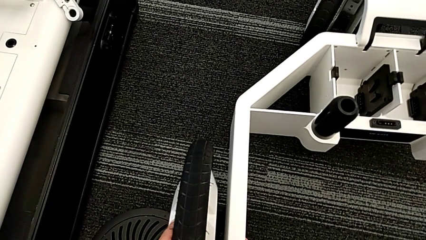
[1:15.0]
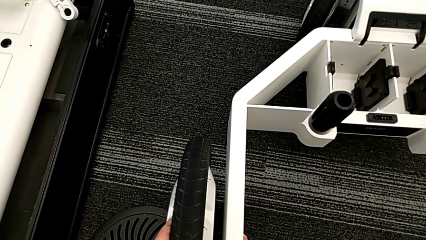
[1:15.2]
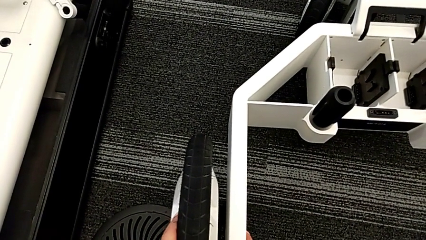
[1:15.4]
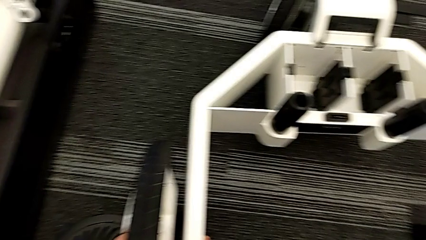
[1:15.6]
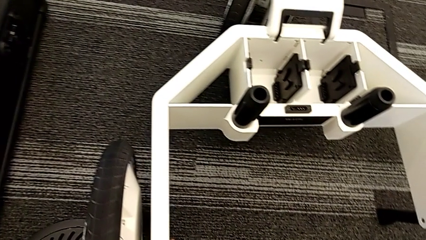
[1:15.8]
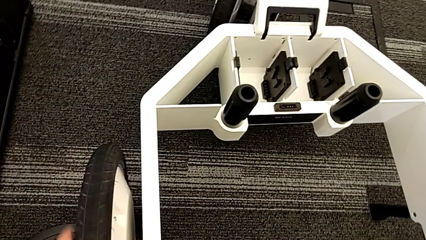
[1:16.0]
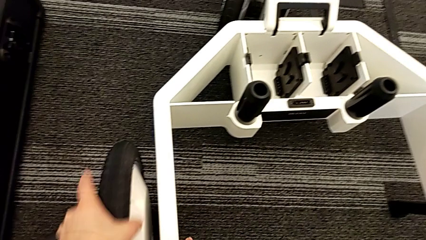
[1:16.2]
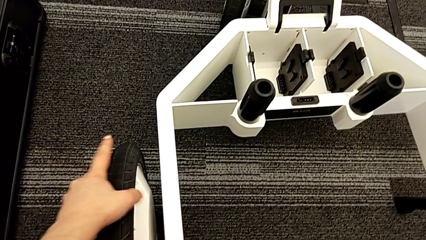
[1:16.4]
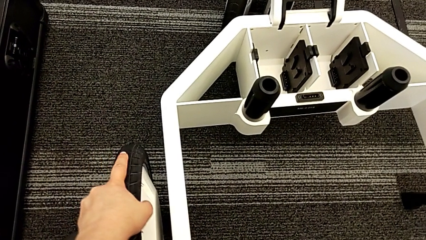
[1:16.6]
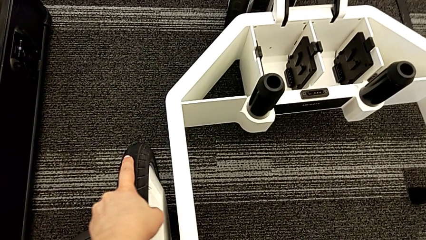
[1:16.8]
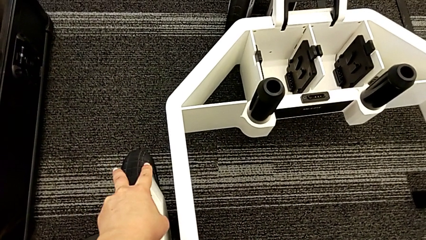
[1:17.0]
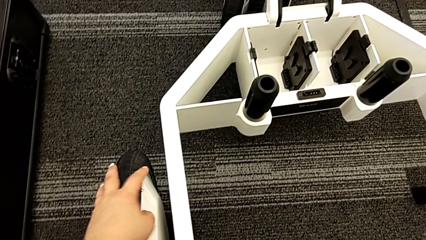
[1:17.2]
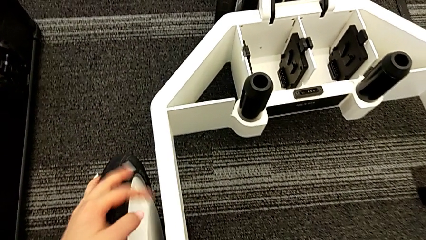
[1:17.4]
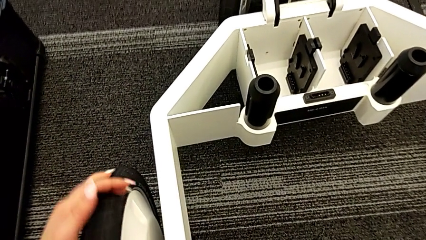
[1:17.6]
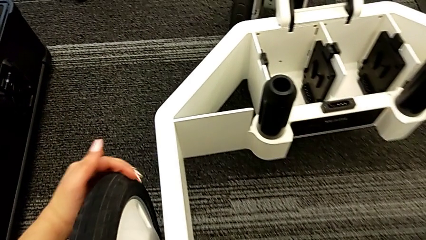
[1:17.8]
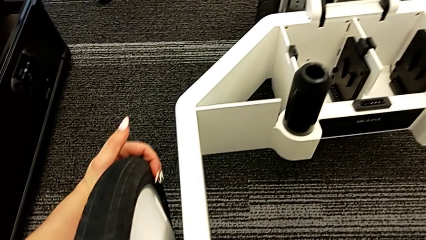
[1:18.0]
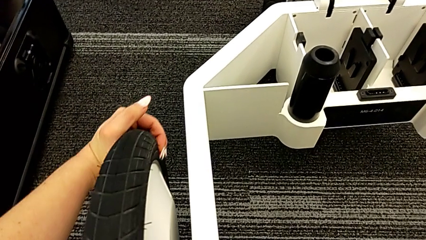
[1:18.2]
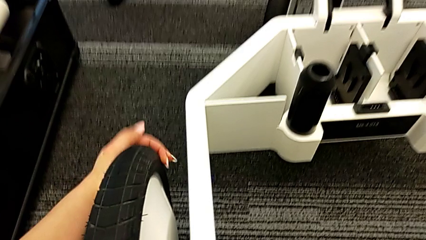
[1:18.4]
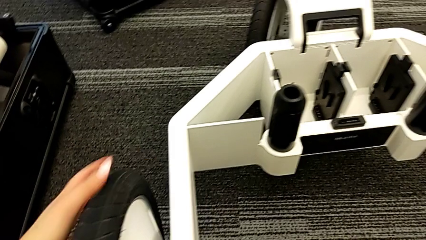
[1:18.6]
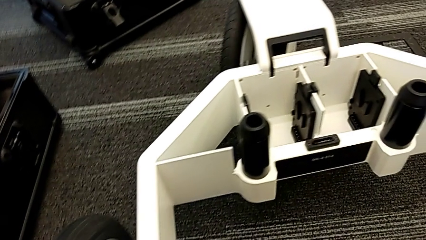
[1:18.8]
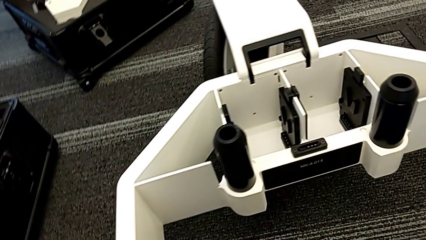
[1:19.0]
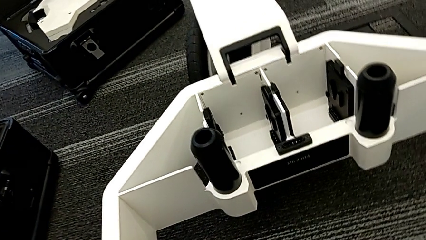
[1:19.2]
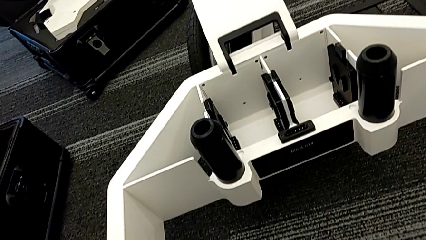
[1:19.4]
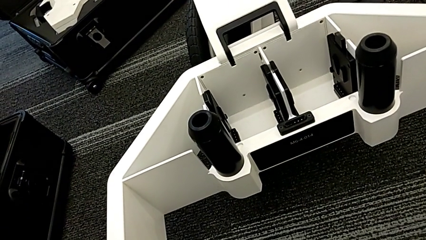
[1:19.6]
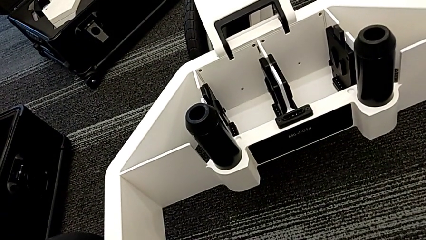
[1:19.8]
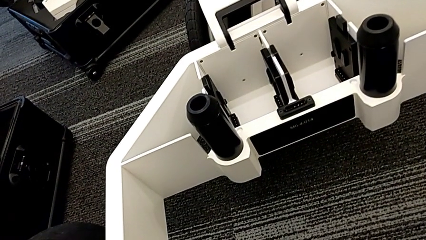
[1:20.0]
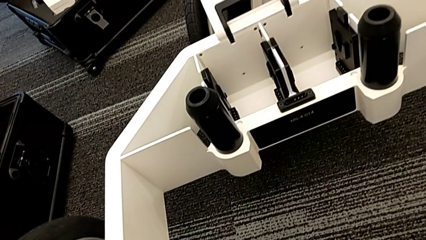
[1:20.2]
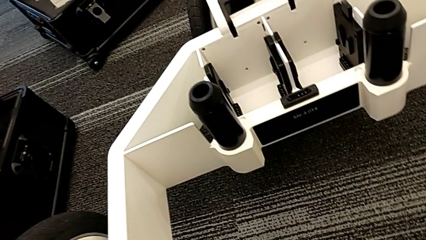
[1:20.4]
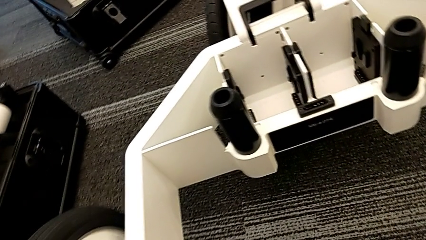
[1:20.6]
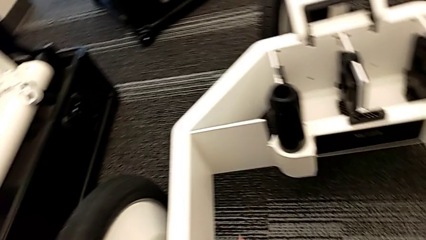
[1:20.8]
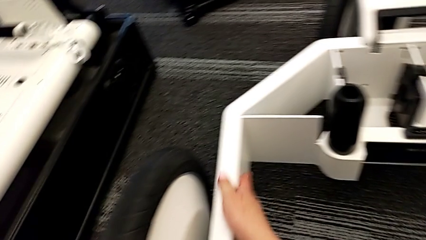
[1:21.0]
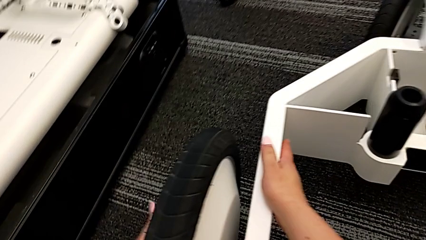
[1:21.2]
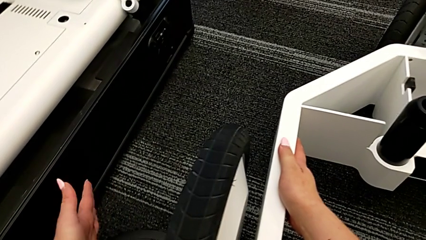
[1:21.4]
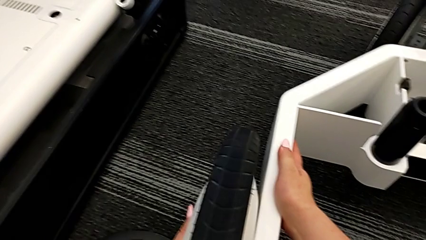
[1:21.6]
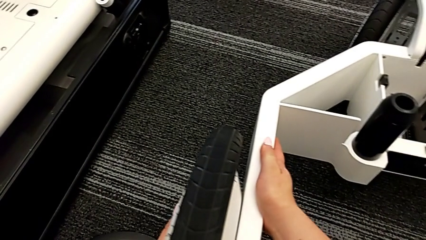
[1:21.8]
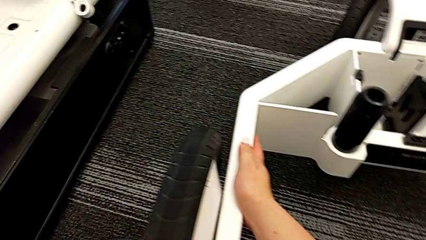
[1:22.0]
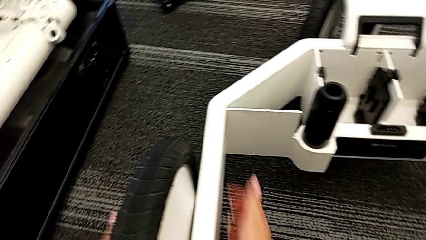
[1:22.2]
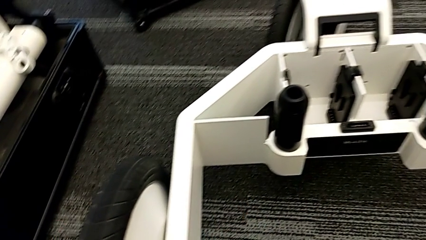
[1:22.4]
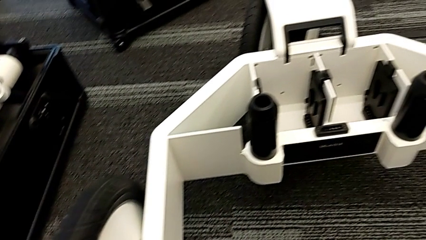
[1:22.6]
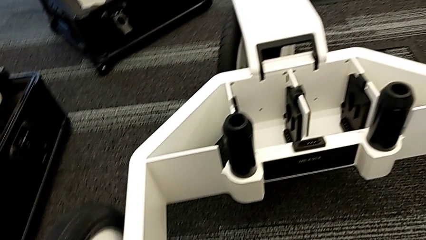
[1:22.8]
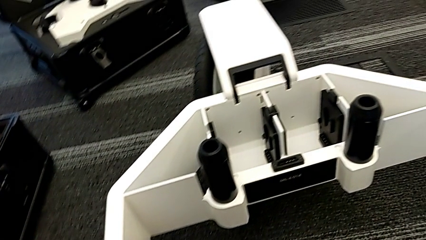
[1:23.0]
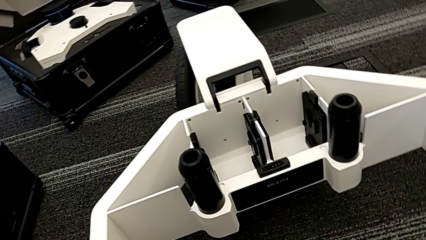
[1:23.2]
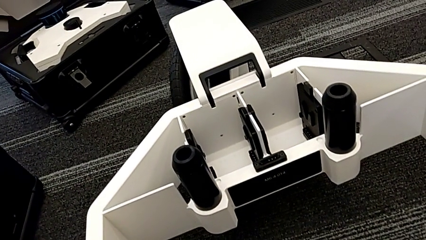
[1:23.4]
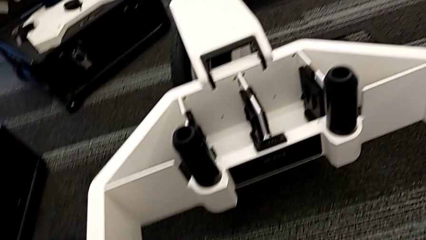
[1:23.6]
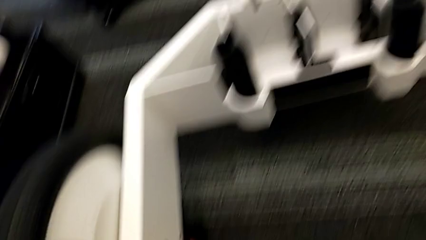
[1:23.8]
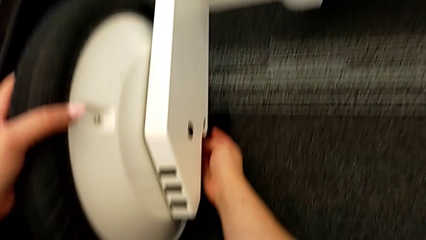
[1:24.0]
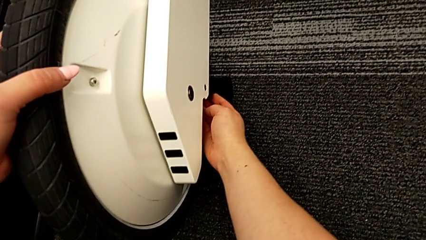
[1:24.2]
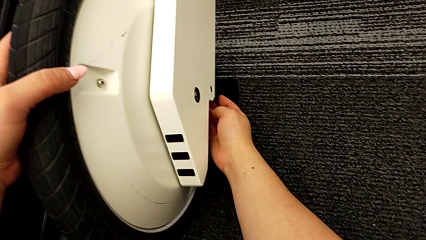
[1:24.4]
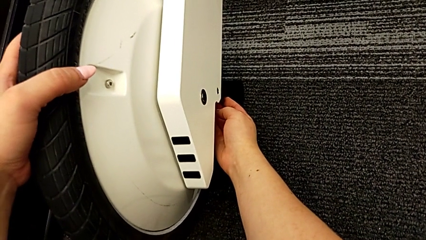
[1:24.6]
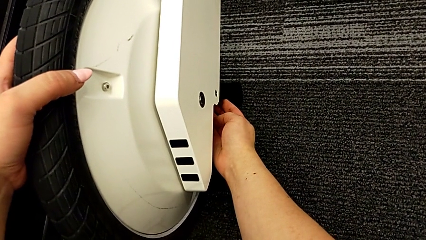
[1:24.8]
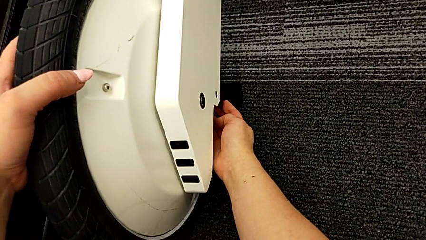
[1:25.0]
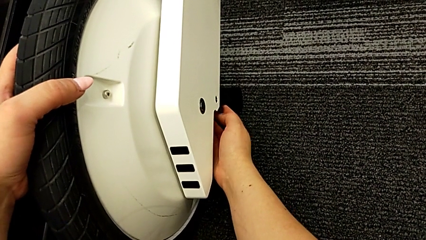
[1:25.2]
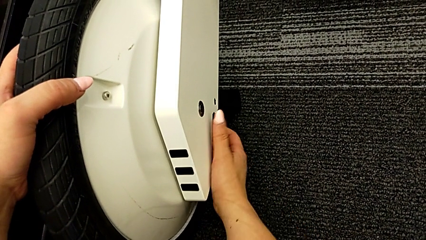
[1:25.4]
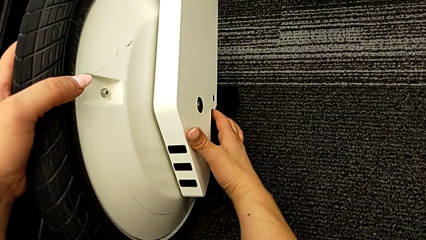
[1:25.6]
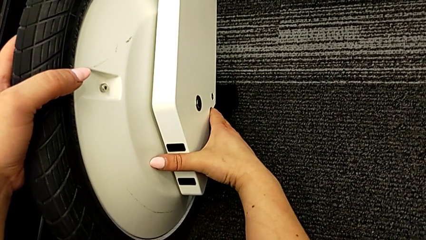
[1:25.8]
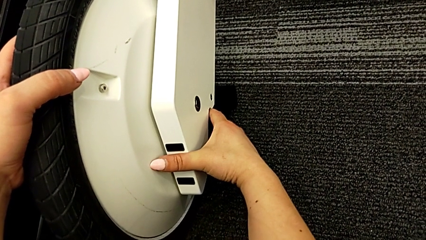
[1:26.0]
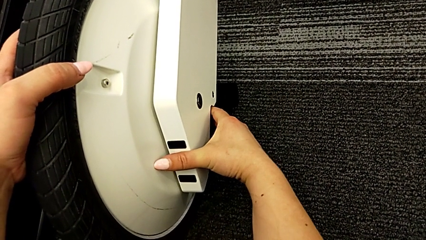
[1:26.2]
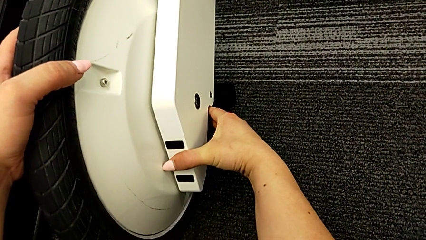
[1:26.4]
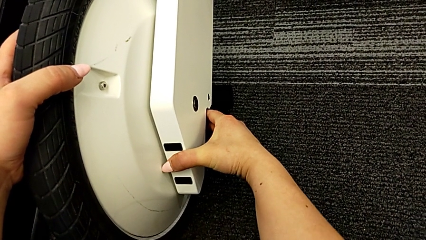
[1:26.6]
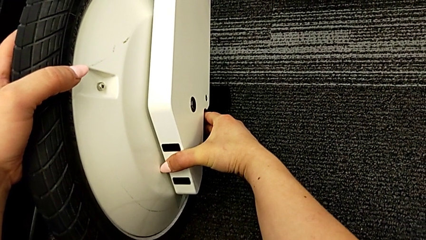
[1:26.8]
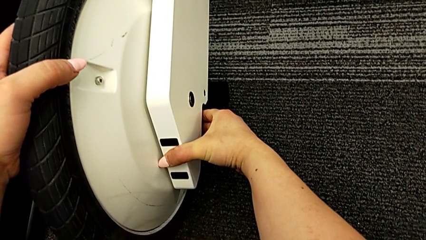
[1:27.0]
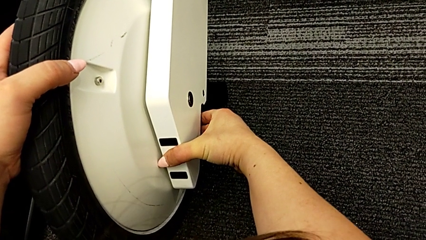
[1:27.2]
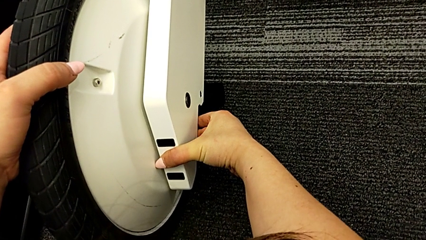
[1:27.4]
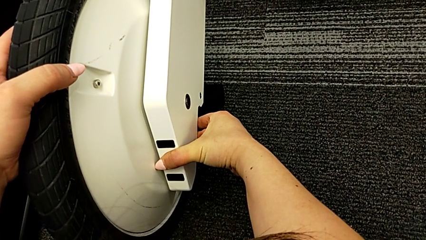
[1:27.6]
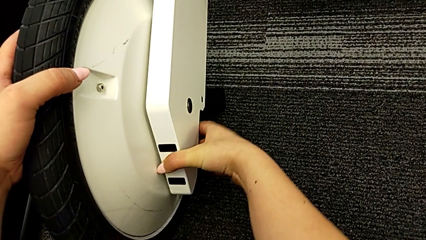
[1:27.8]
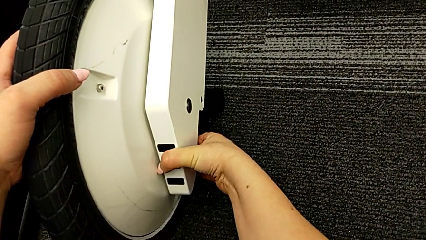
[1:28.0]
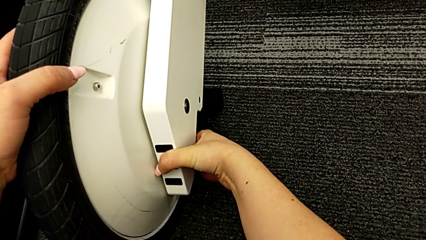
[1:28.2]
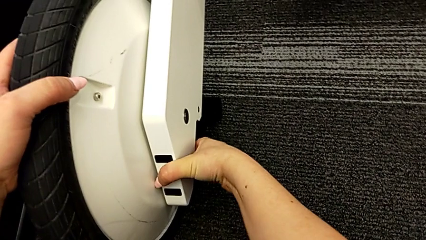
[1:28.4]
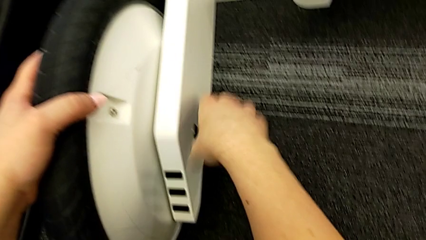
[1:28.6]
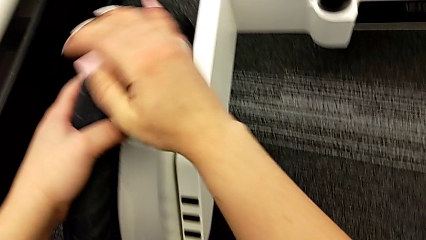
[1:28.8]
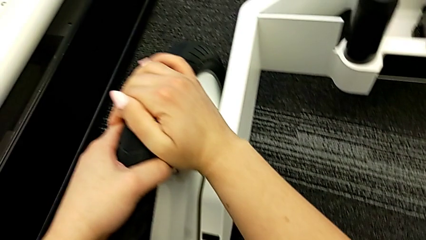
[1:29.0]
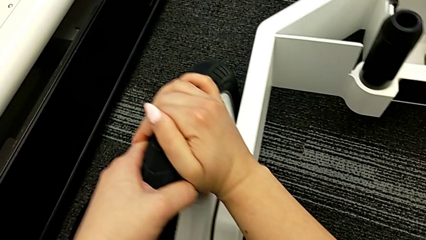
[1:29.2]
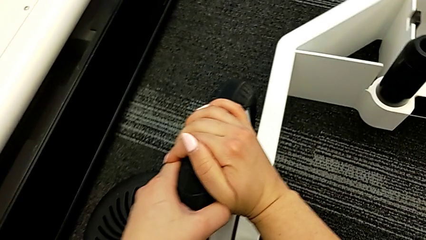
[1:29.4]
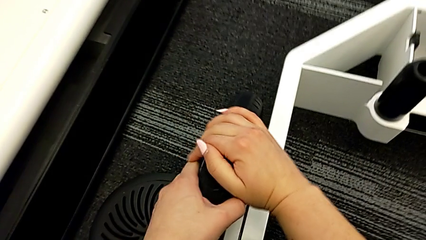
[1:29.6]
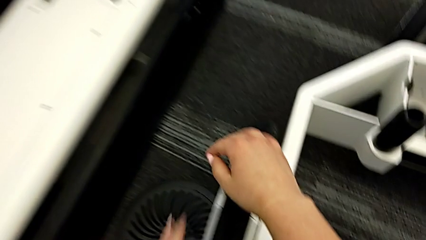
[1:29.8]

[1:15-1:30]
The camera wearer is attaching the second wheel to the wheel unit. They keep assembling the second wheel and pull the lever.

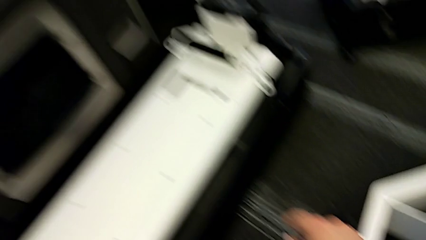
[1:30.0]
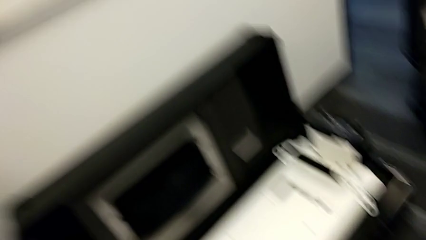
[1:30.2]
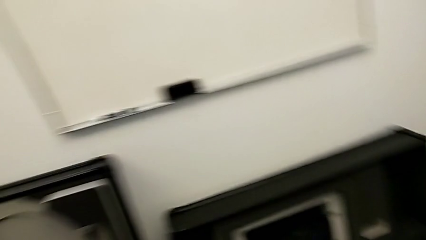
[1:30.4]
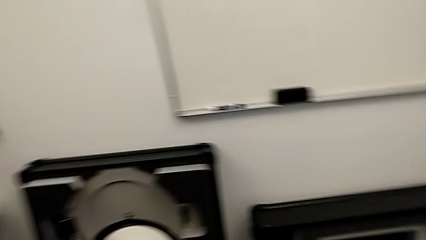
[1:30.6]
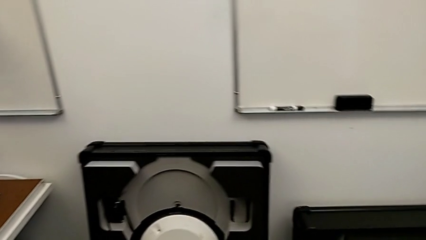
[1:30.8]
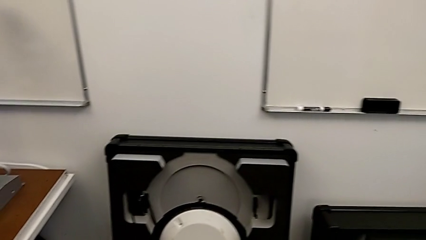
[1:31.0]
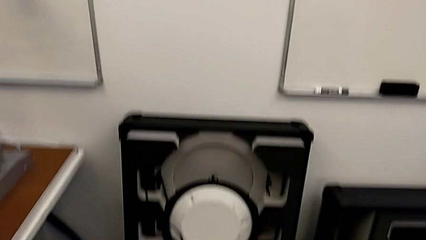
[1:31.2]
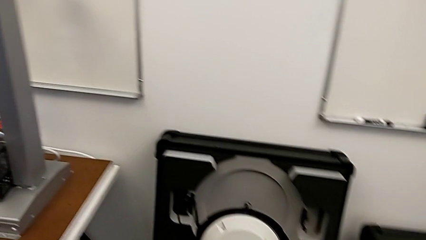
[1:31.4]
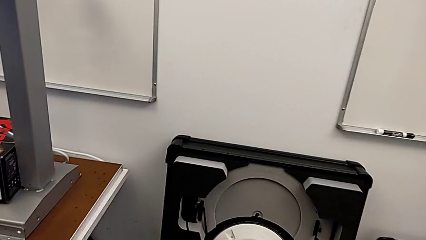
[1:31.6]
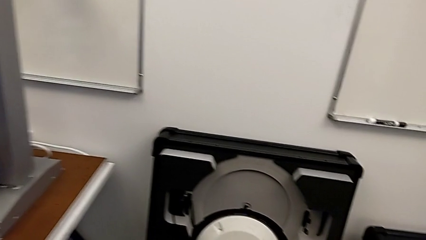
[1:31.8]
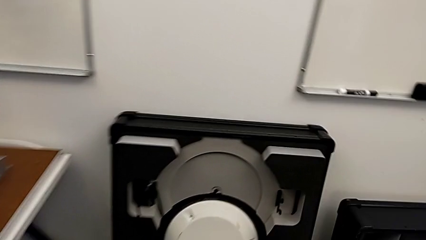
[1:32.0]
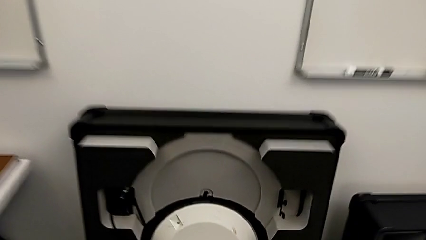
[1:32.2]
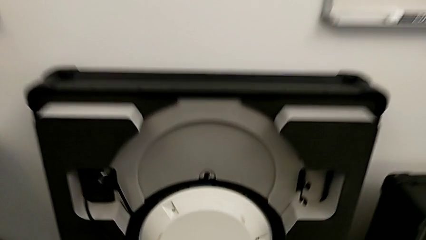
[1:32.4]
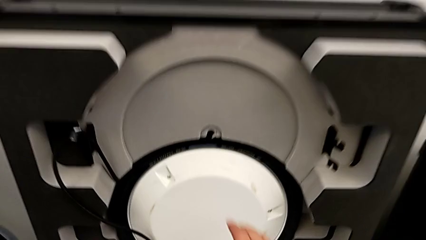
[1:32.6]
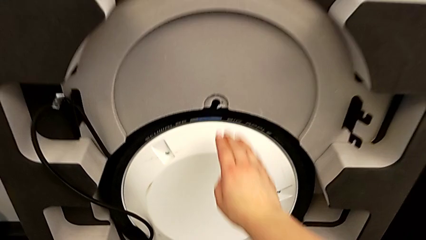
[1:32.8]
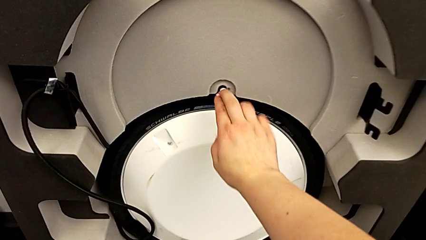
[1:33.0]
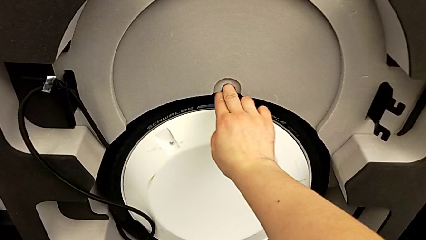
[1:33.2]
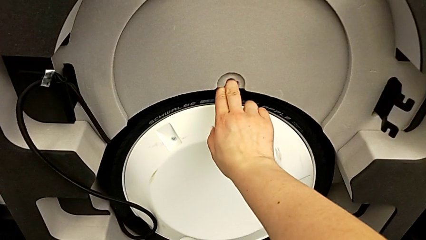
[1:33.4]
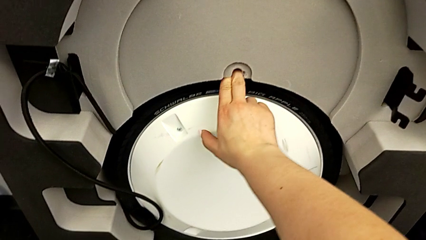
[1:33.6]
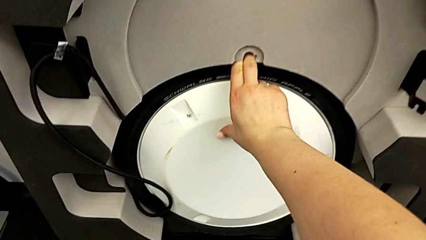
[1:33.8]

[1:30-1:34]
The camera wearer is attaching the third wheel to the wheel unit.
